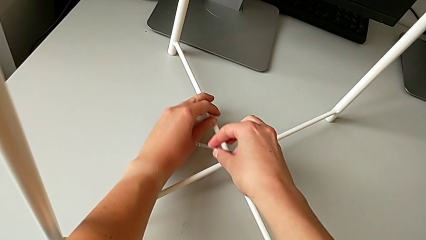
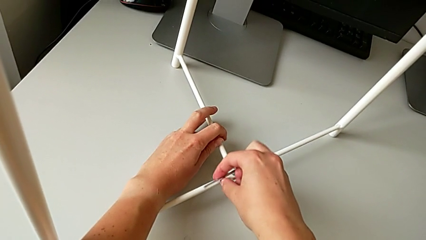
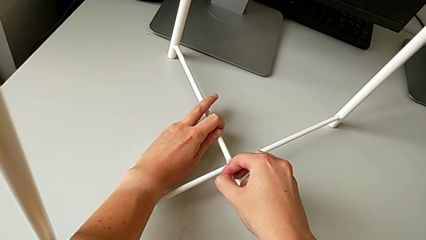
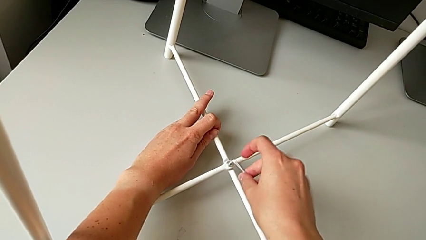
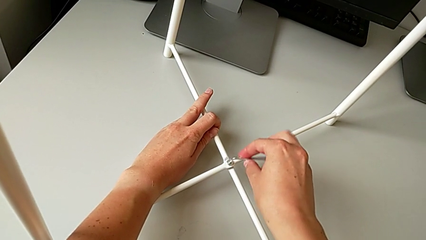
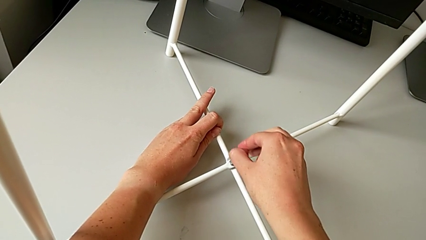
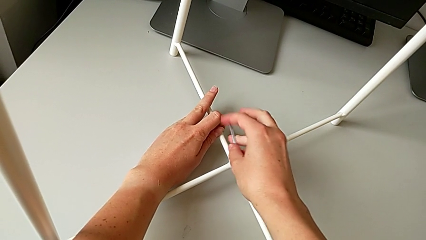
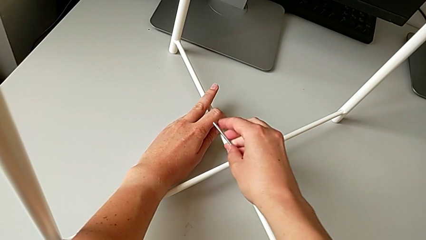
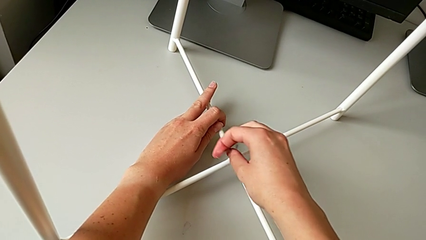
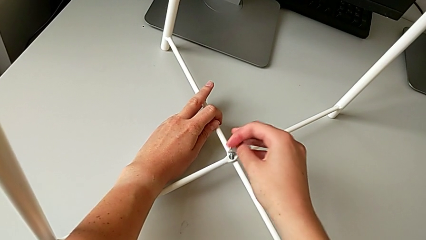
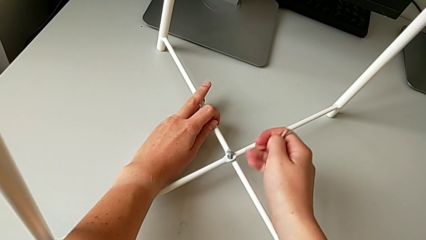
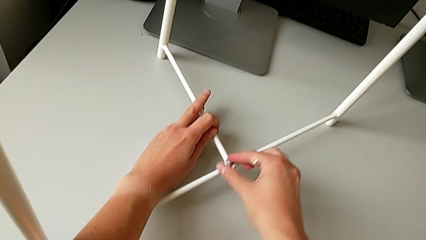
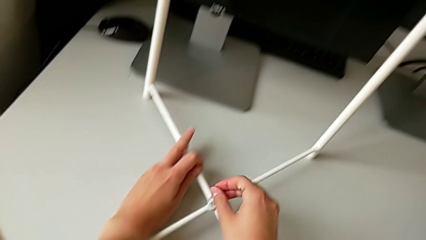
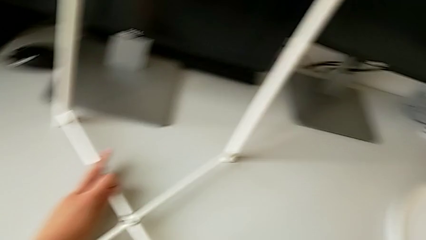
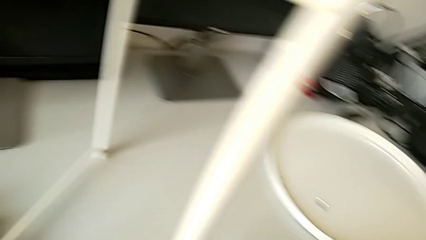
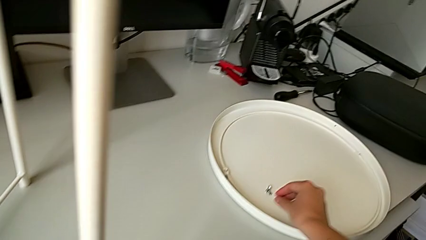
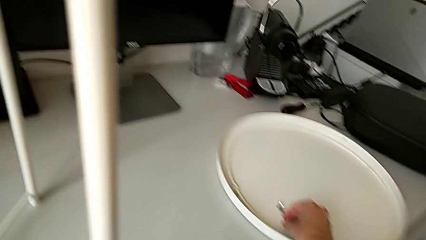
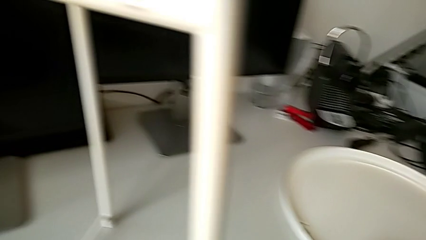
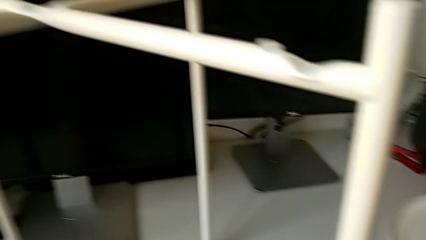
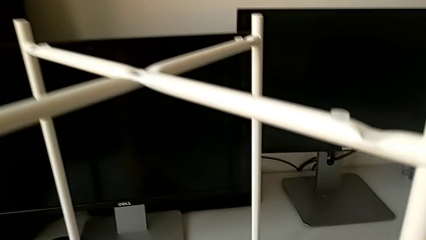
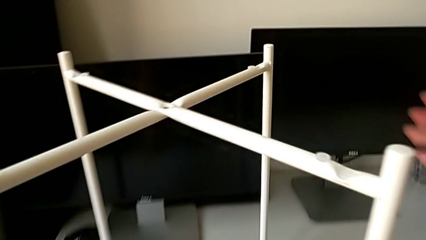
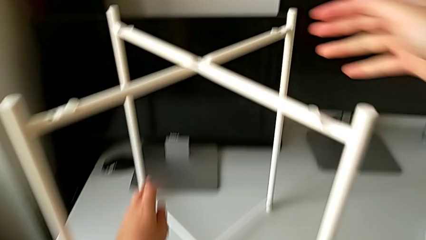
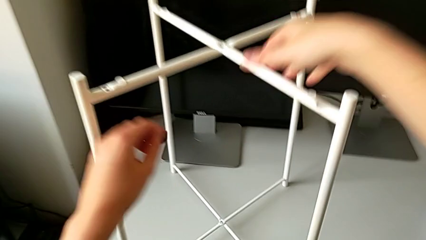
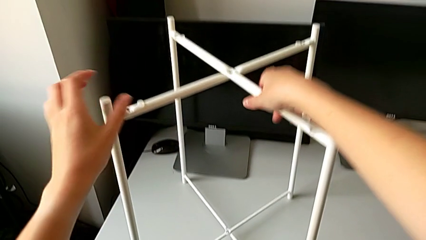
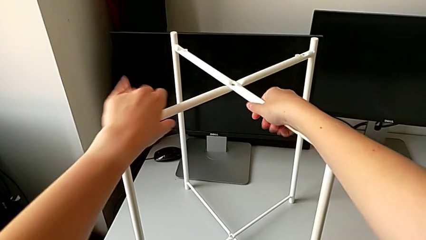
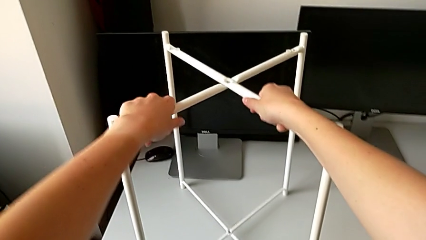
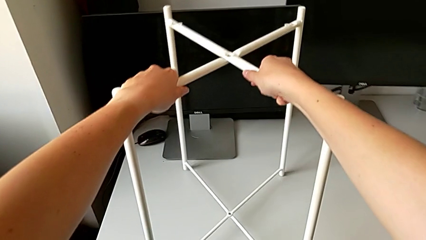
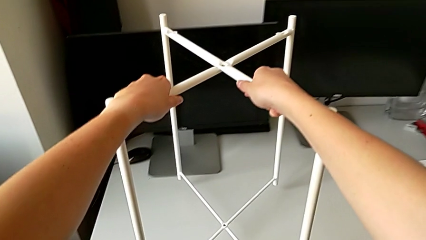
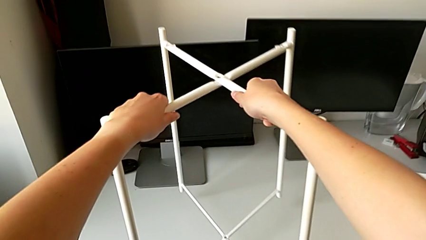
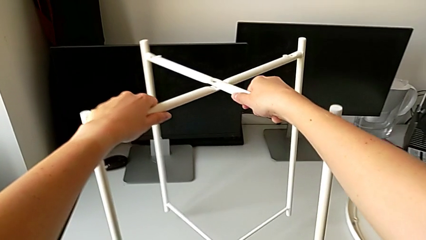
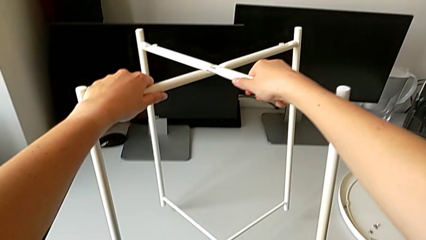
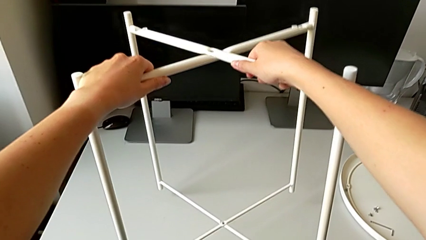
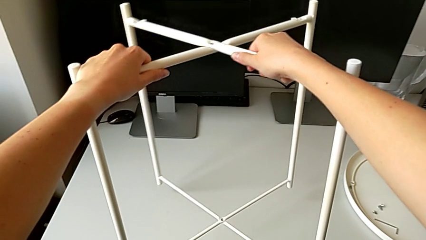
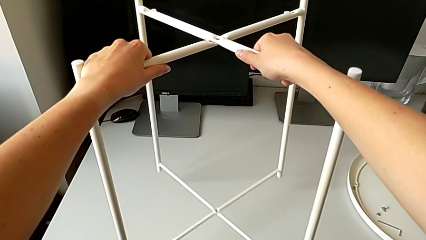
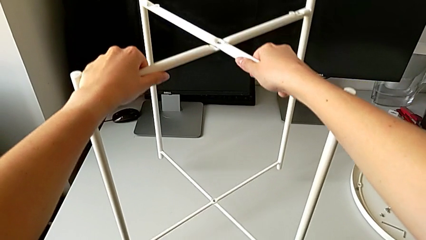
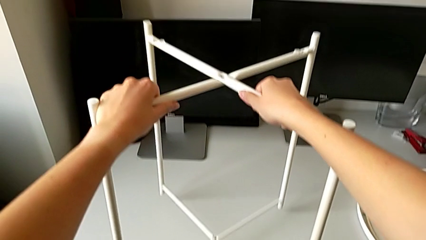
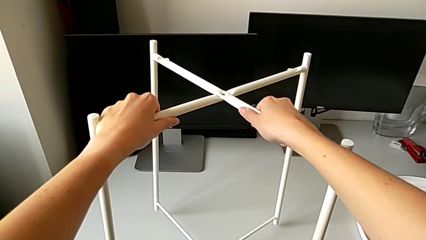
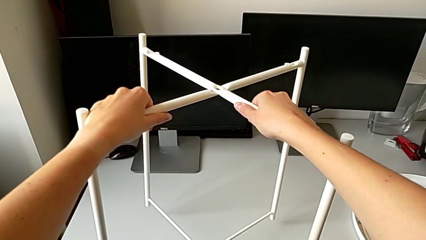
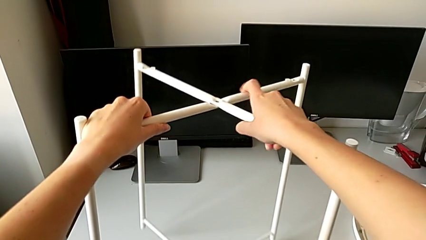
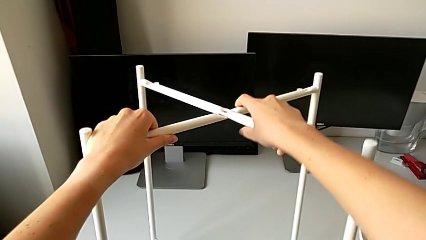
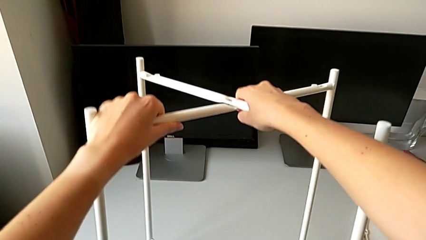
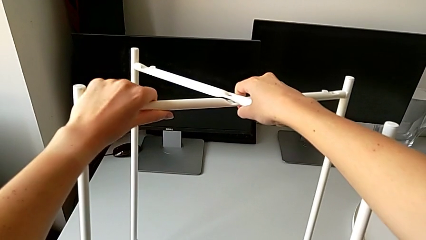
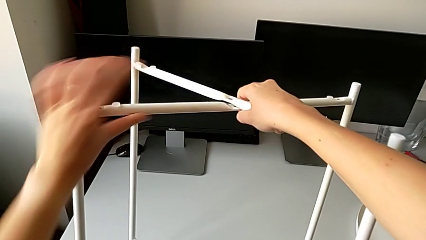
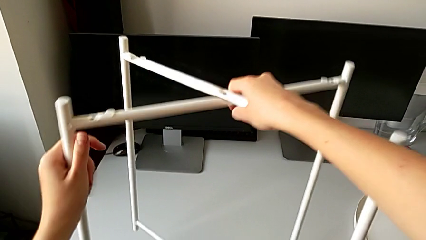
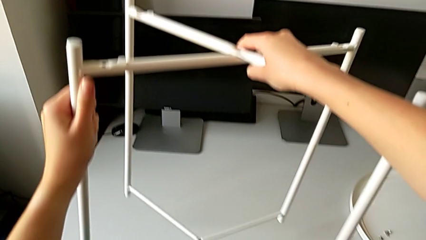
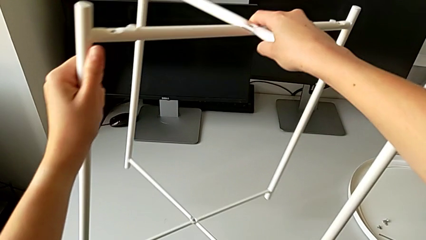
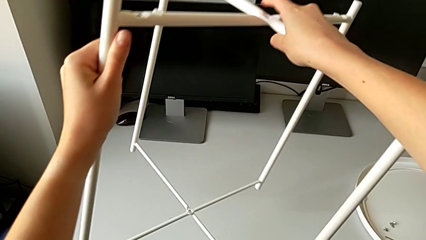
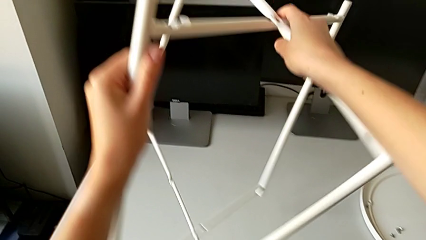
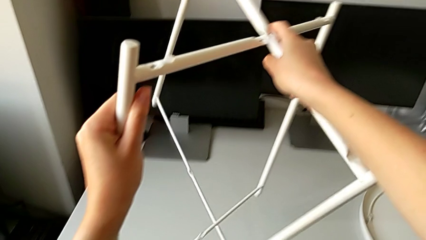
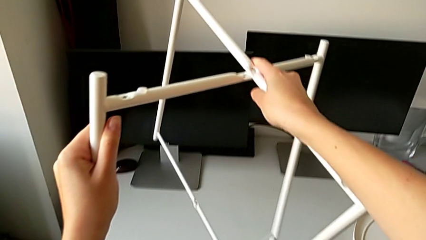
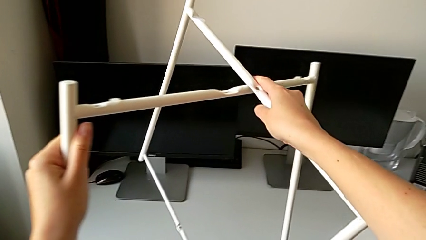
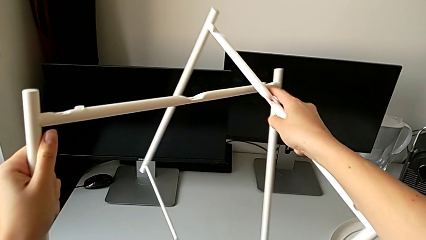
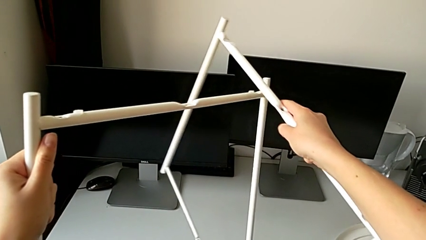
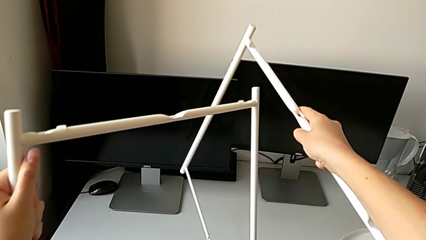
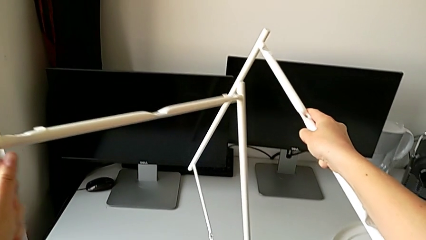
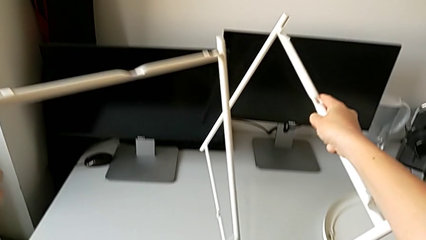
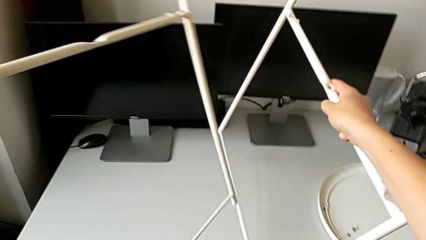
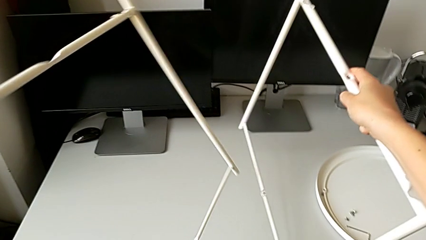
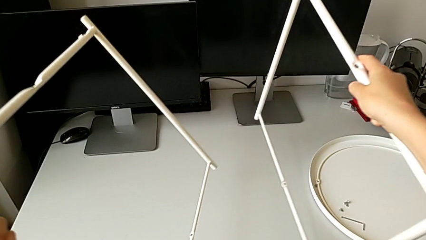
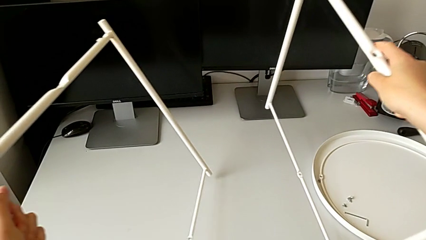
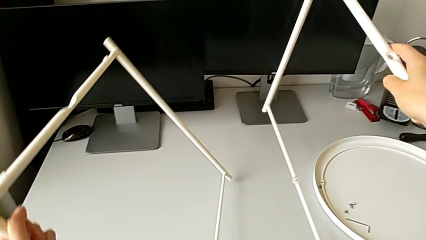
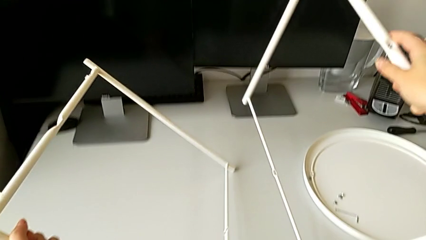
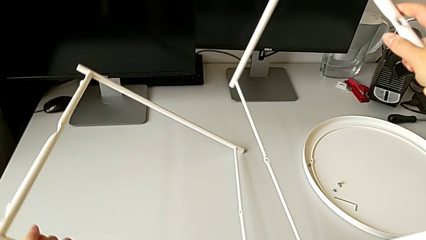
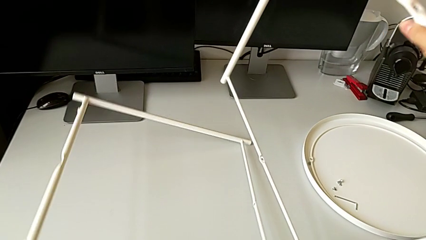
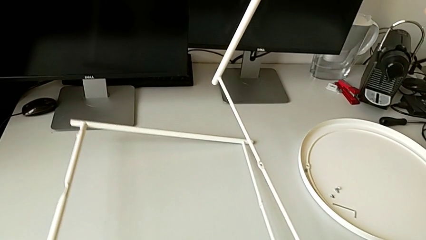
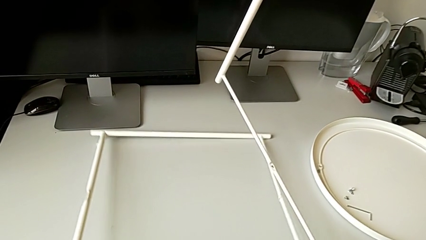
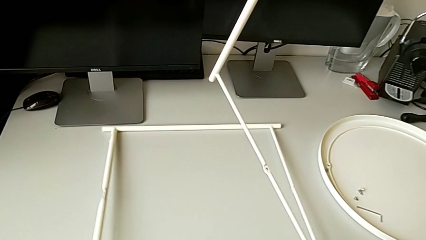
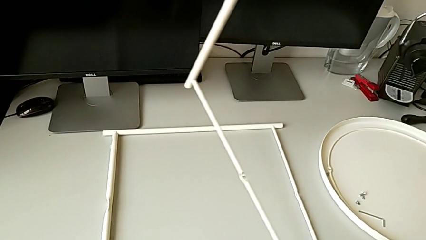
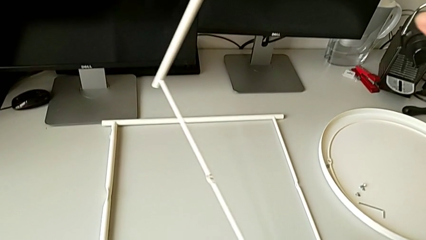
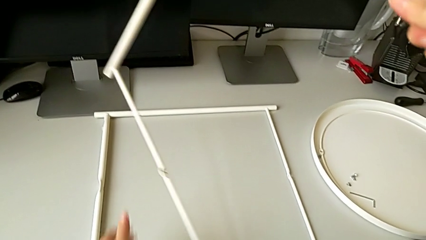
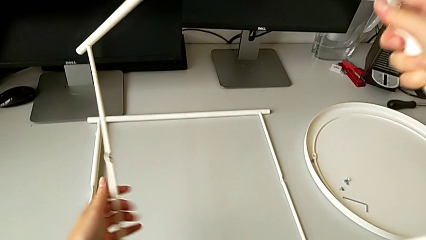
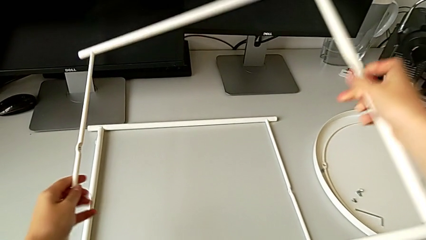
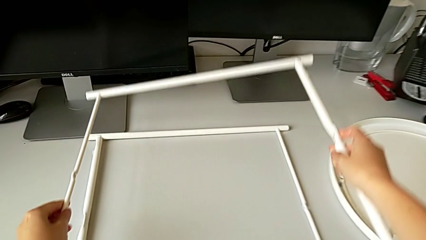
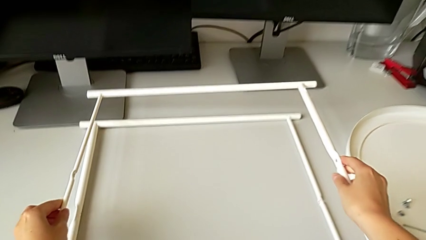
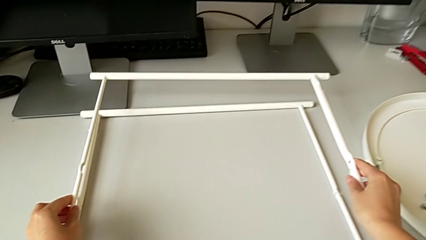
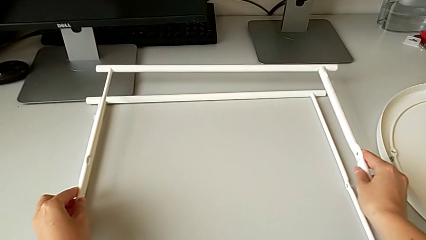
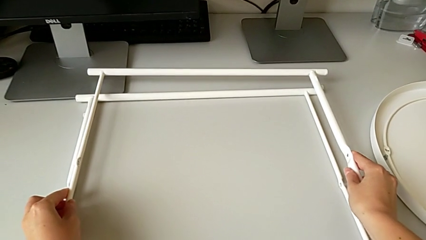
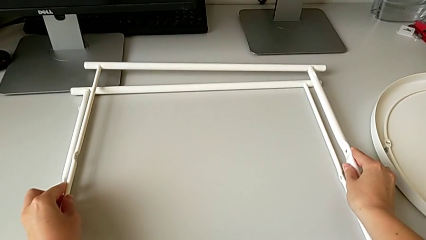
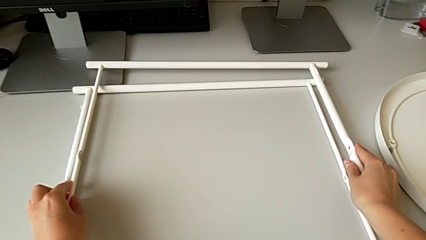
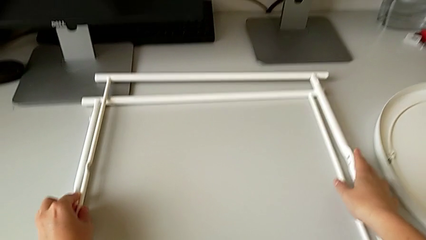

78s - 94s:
The camera wearer is disassembling the legs. They unscrew the hex socket head, withdraw the Allen wrench, disassemble the hex socket head and place it. They grab the leg, lift it and disassemble it. They hold the leg with the right hand and place the leg with the left hand twice.
